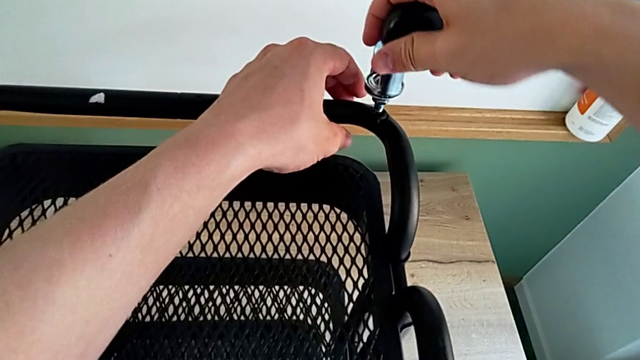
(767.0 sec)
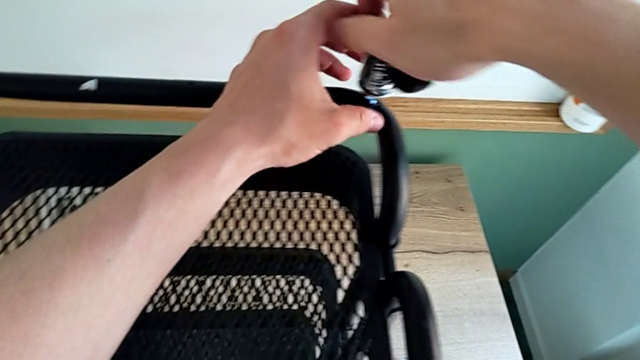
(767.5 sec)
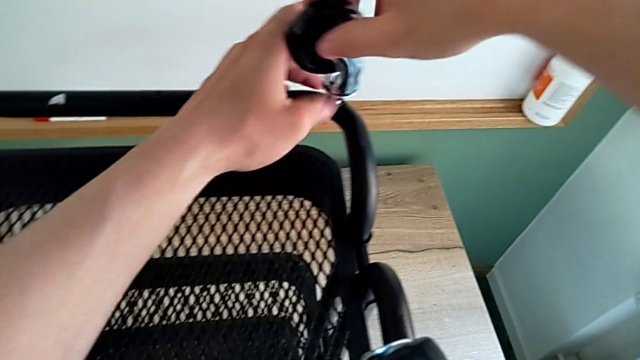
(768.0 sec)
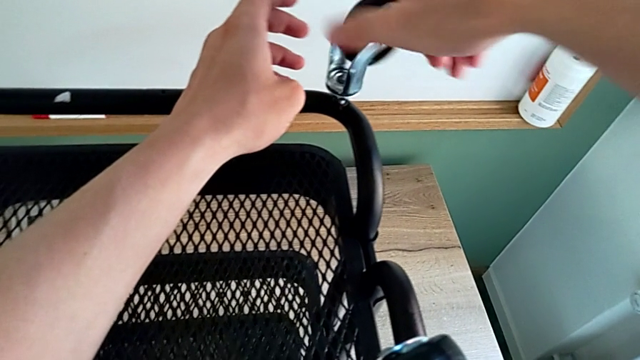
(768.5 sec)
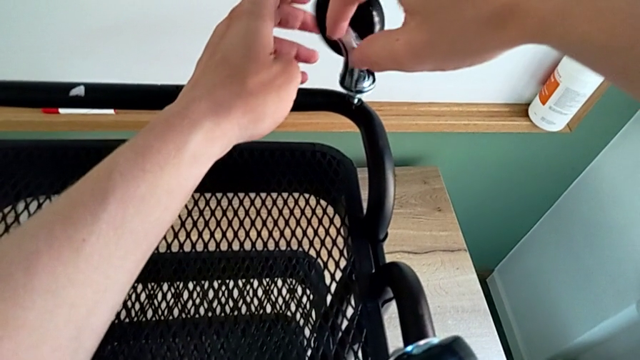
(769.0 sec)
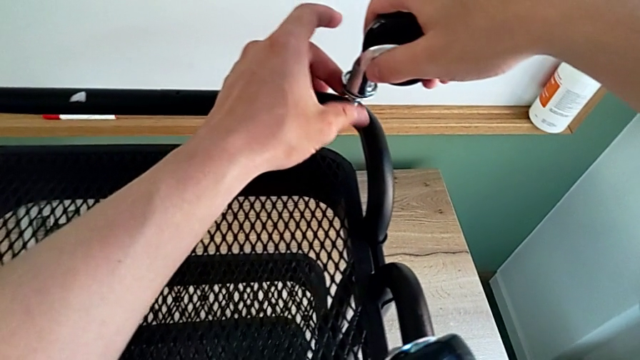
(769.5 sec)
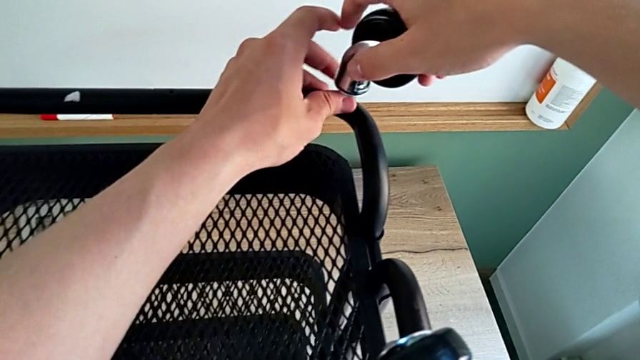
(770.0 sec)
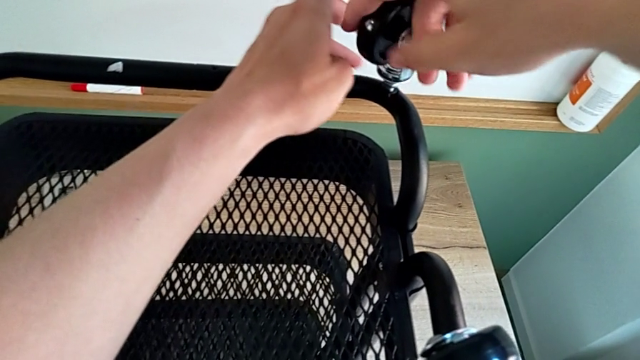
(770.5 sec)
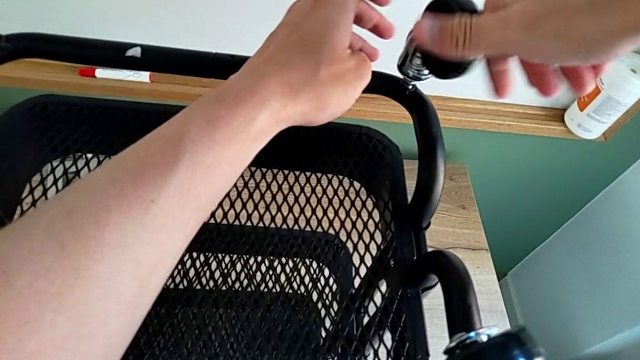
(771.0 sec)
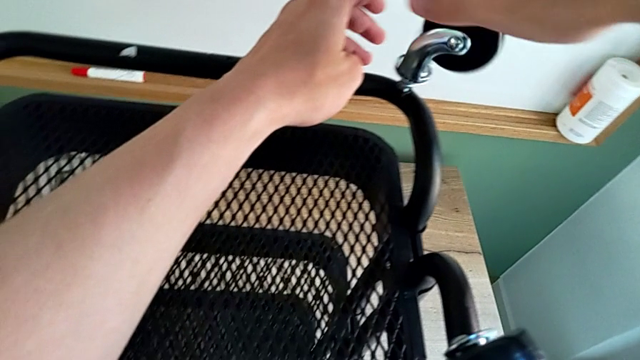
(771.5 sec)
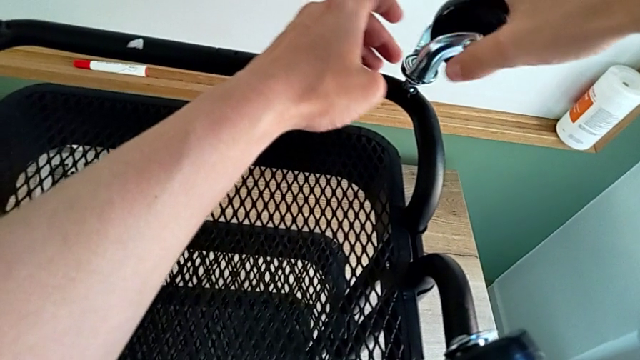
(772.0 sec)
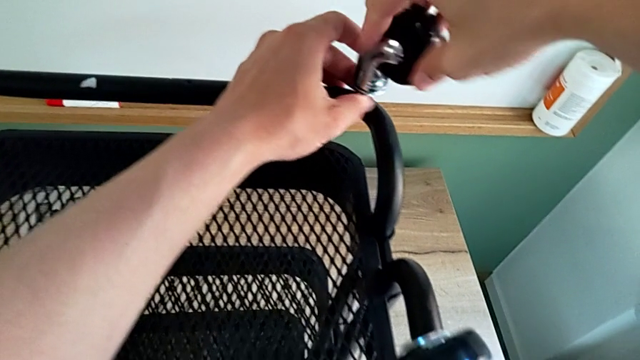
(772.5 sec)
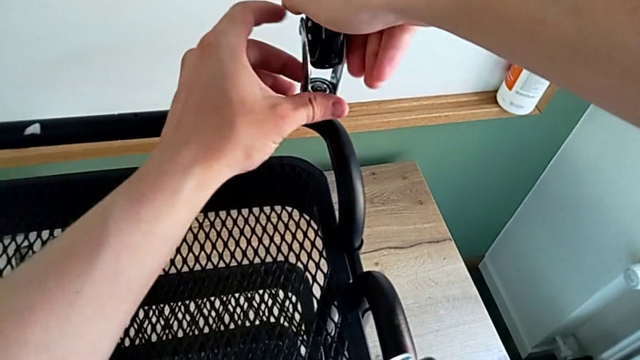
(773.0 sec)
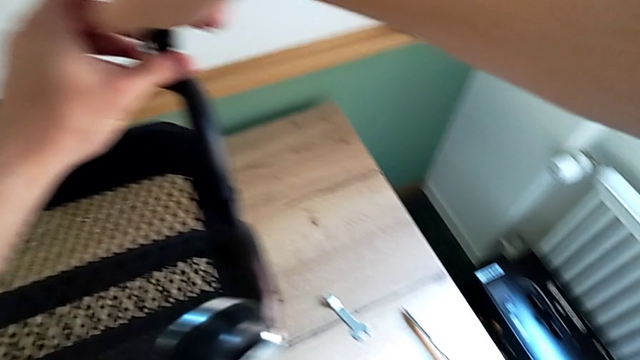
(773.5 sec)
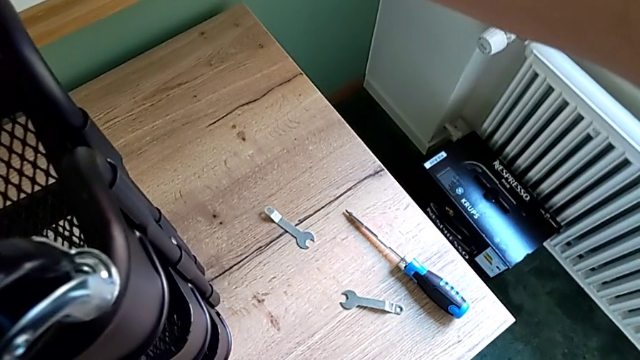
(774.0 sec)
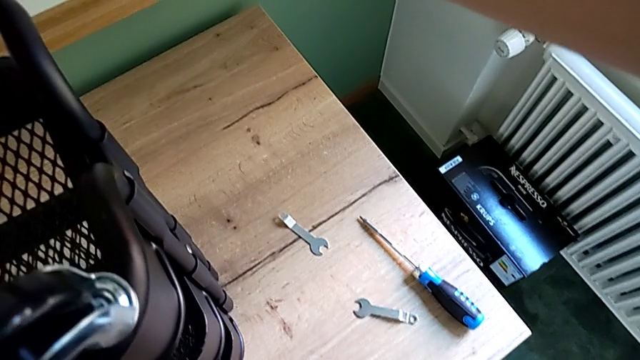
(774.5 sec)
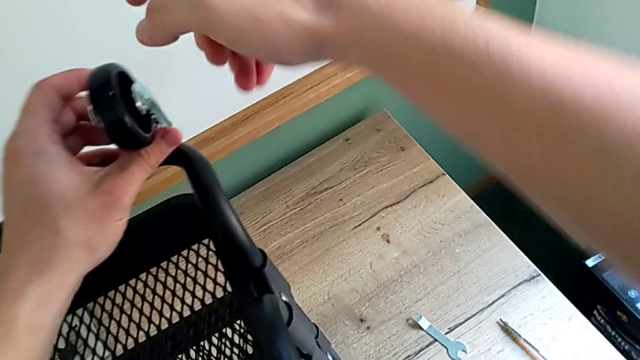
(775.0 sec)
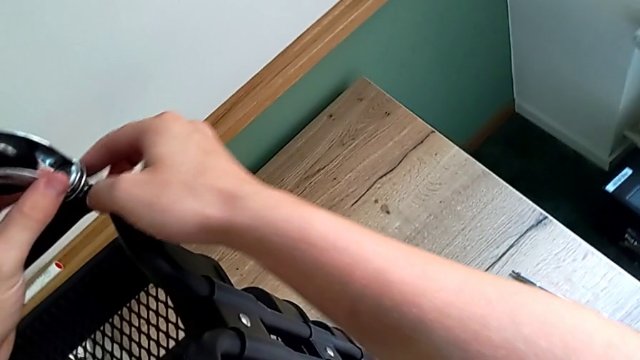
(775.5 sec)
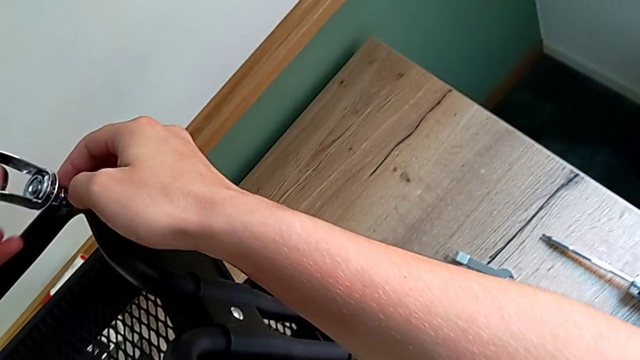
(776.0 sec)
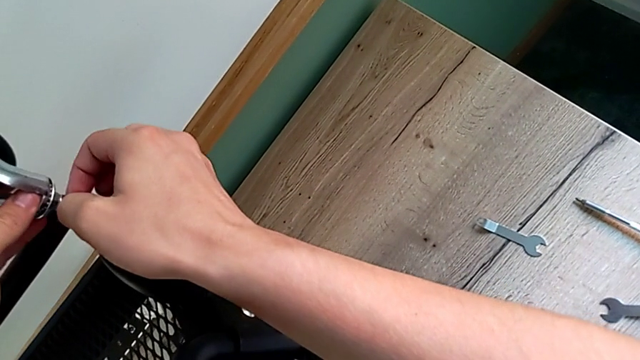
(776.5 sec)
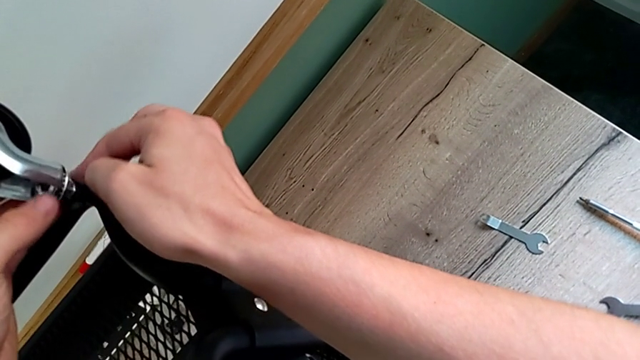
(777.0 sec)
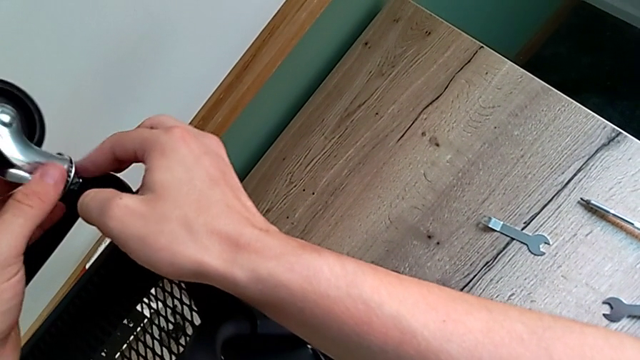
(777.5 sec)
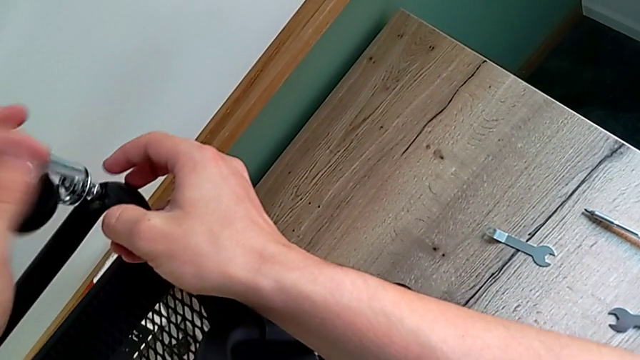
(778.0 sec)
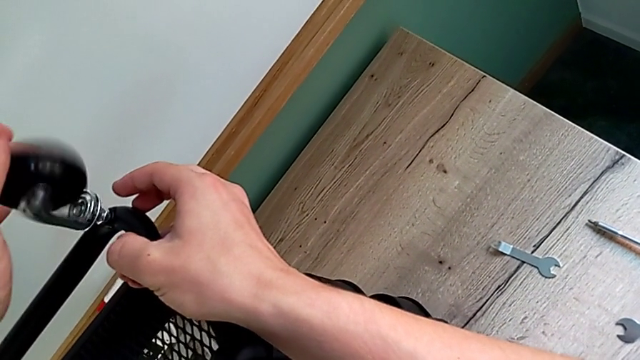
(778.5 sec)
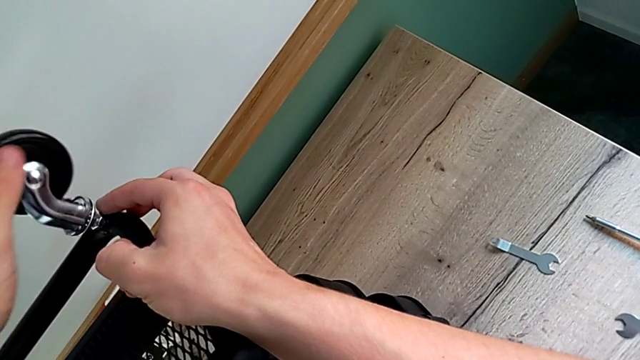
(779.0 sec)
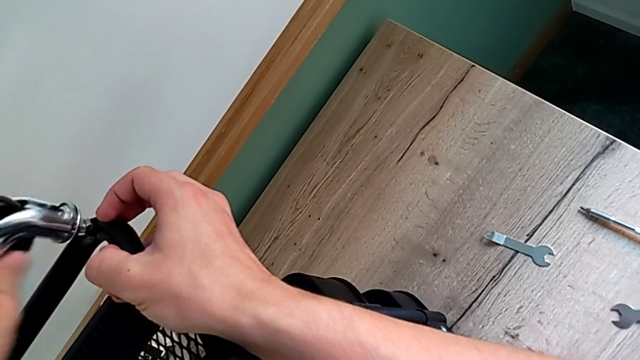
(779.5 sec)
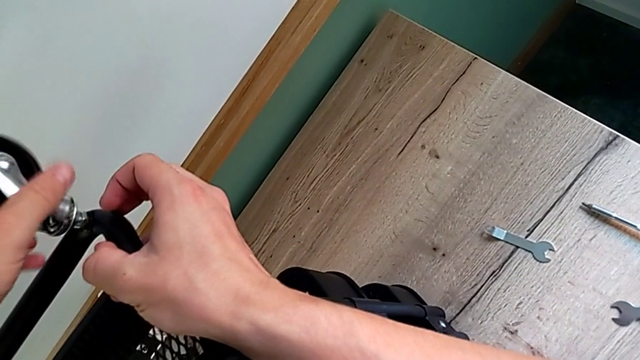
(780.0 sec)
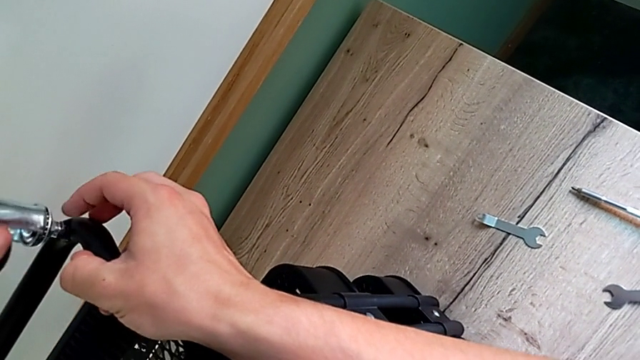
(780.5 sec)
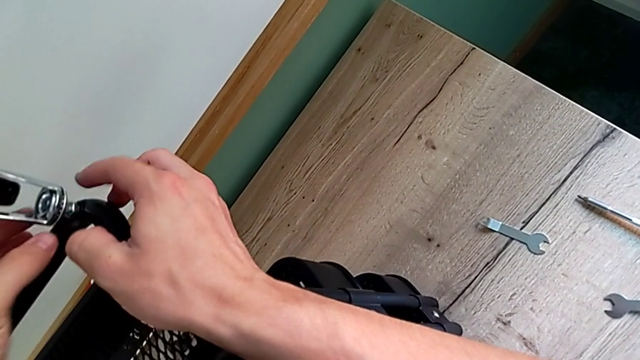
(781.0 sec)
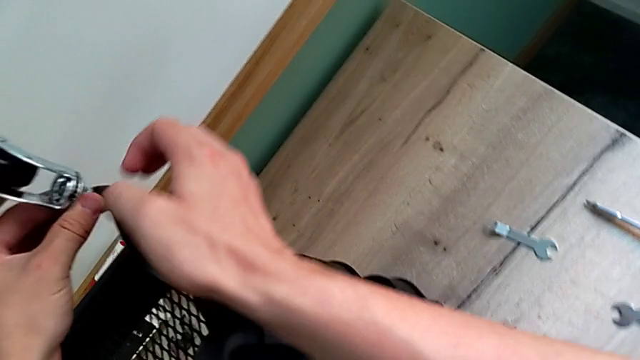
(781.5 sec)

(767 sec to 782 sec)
The camera wearer is assembling the first wheel. They begin to screw the second wheel.

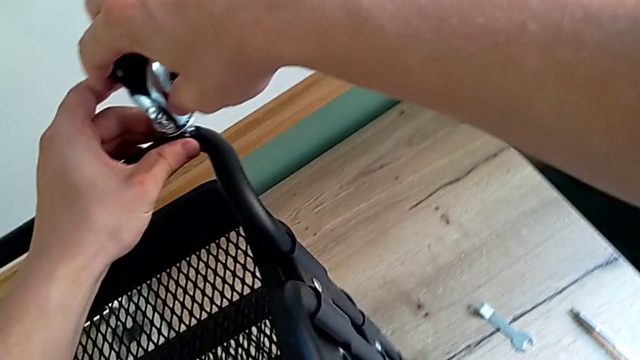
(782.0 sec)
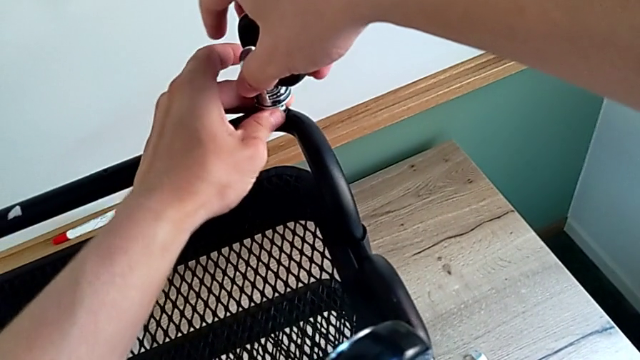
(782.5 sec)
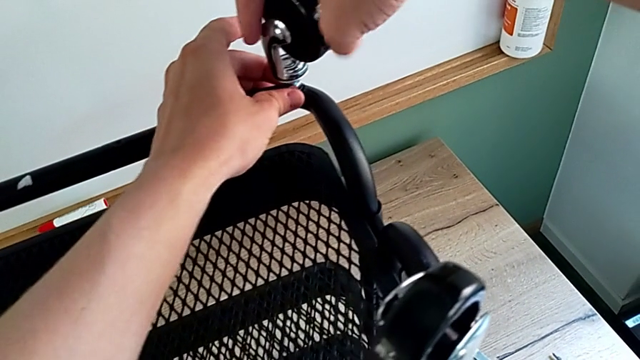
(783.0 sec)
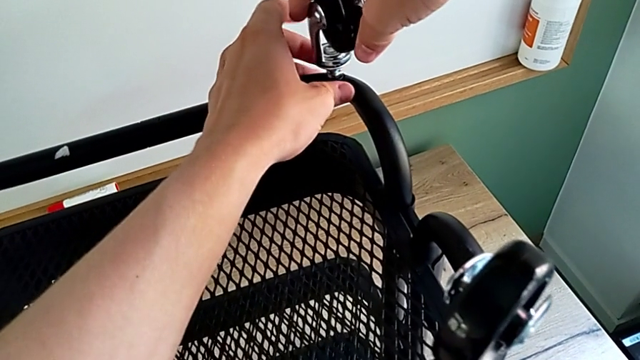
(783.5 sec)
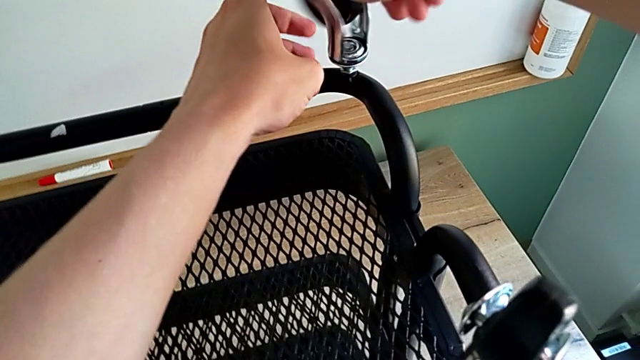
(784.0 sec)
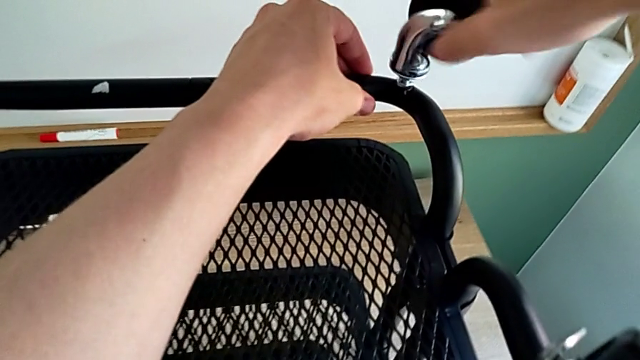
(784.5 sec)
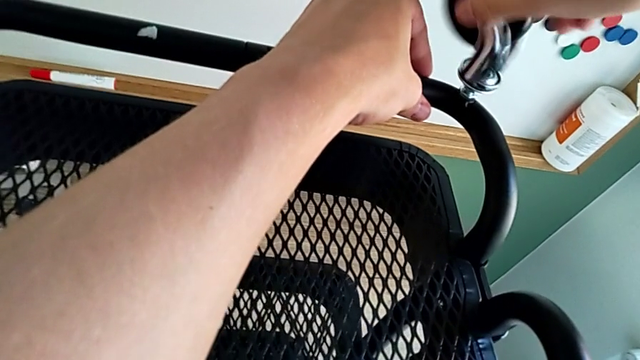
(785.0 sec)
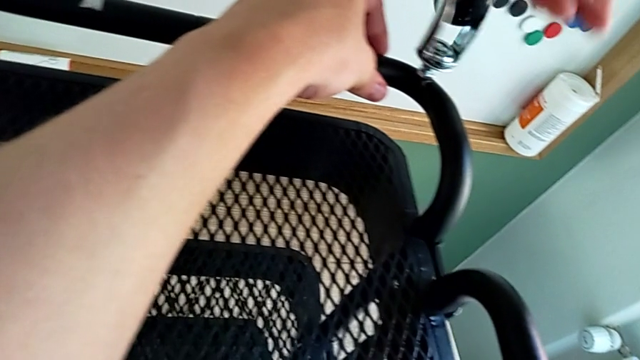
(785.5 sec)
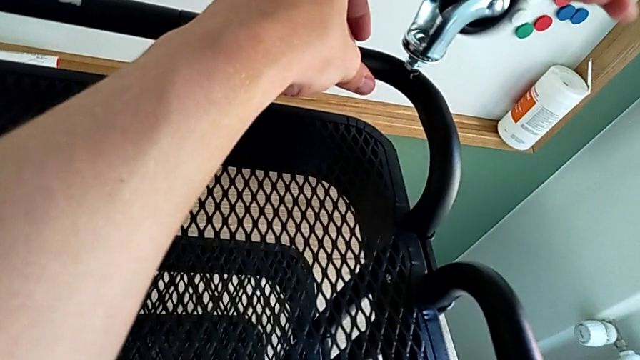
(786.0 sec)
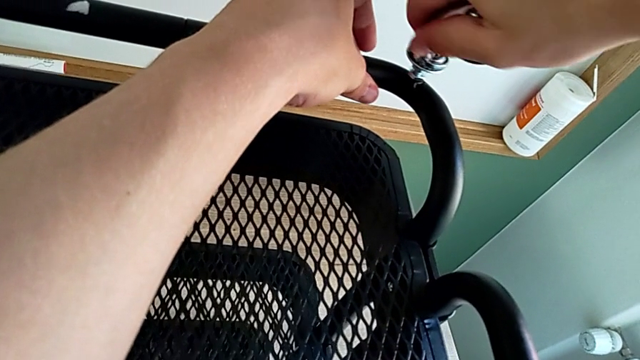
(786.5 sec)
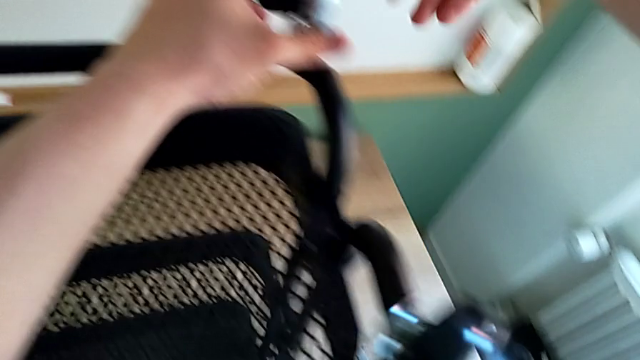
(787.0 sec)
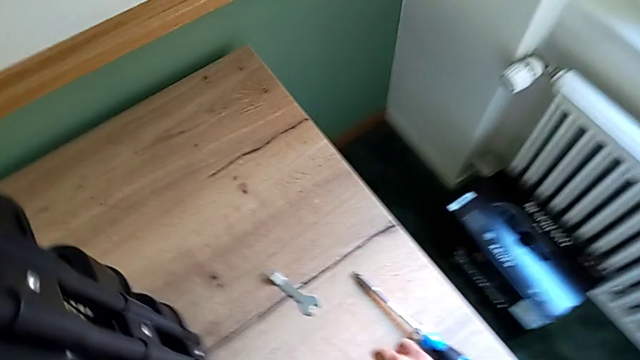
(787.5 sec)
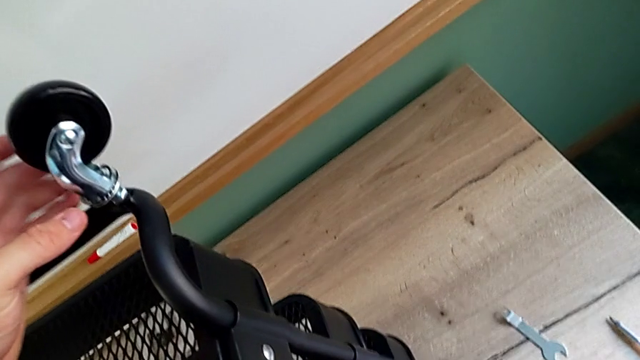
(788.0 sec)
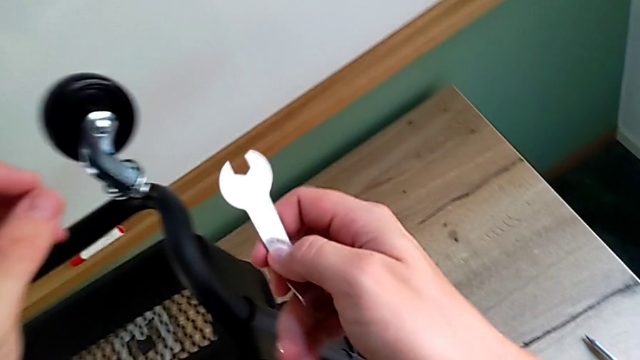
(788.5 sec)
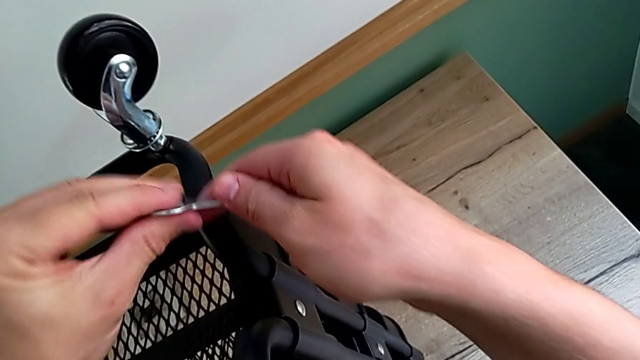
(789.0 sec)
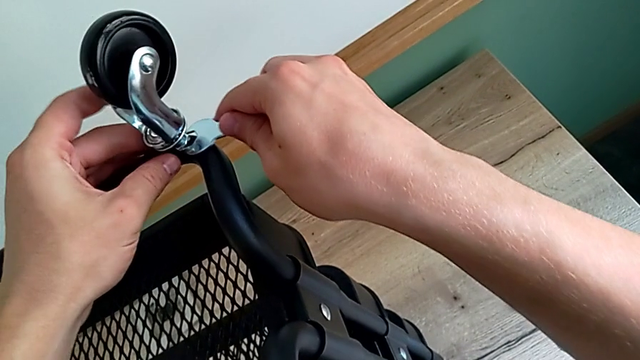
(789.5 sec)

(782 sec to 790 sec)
The camera wearer is assembling the first wheel. They keep screwing the second wheel and begin to screw it.
